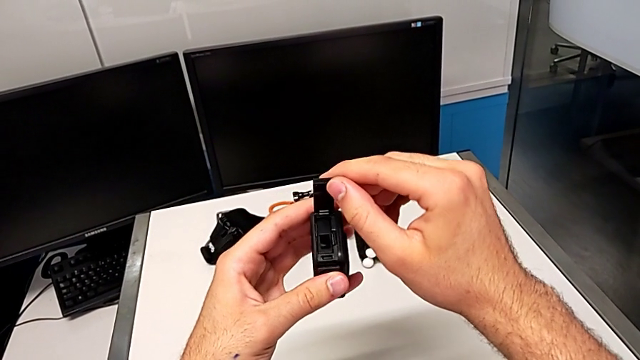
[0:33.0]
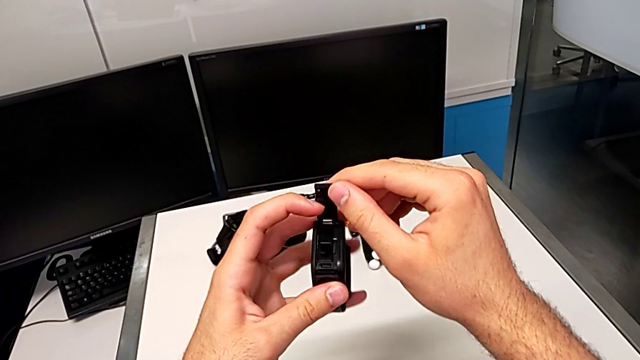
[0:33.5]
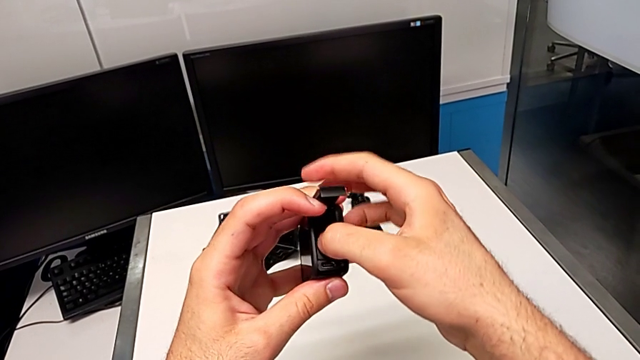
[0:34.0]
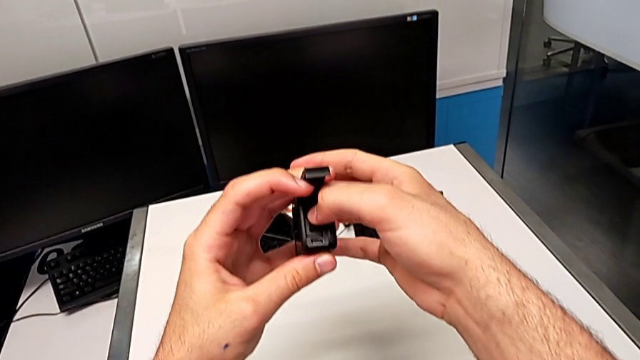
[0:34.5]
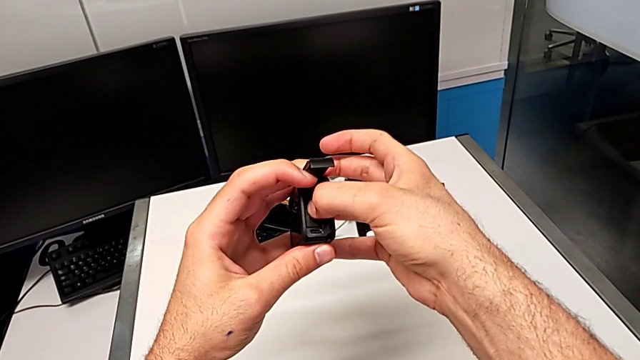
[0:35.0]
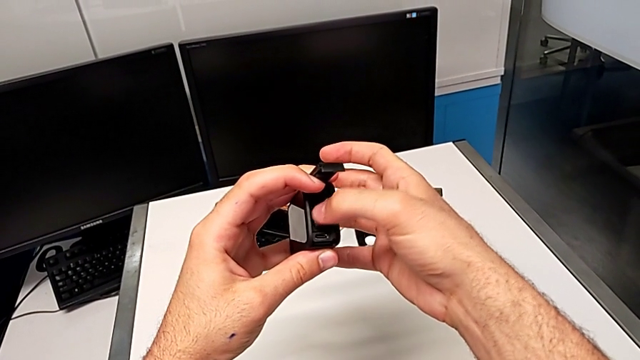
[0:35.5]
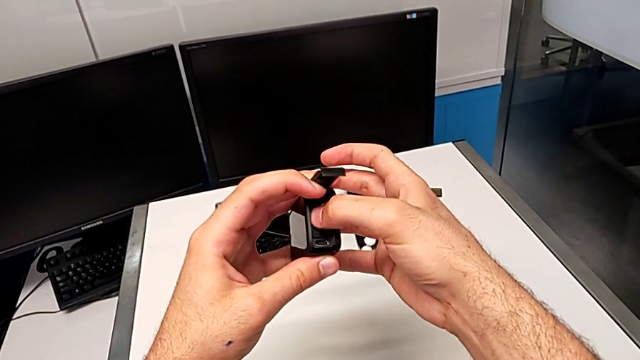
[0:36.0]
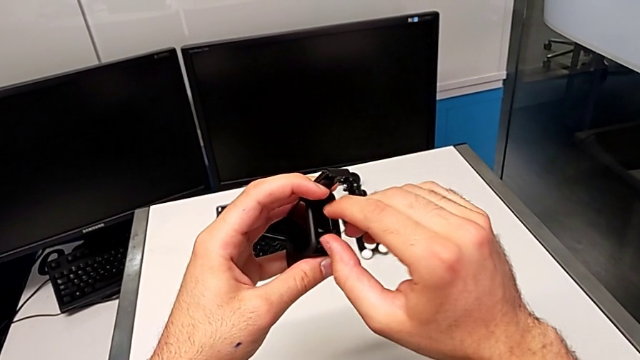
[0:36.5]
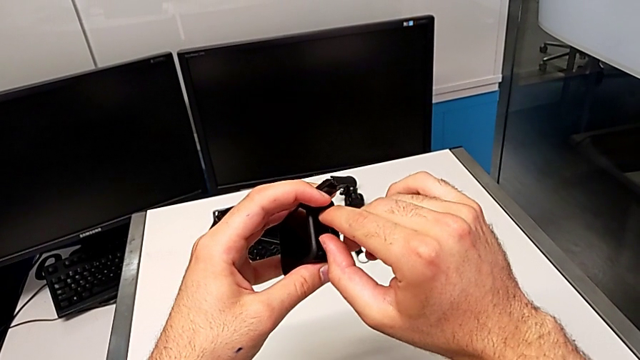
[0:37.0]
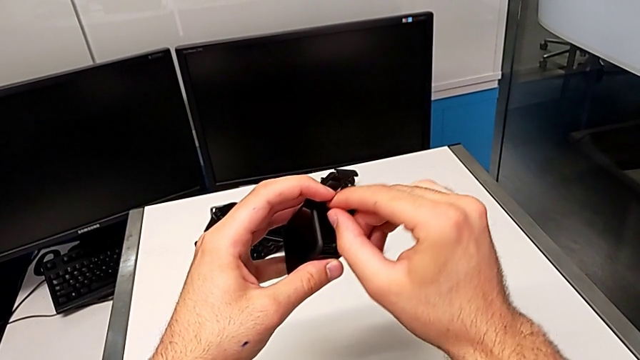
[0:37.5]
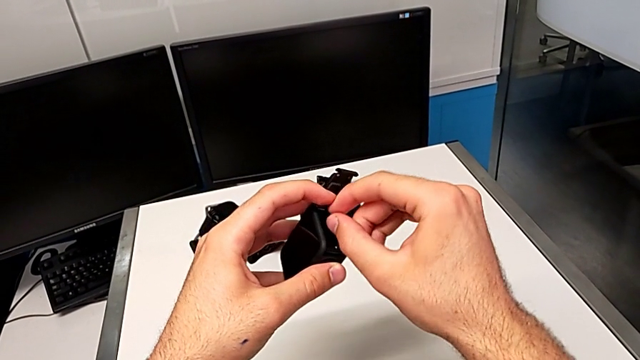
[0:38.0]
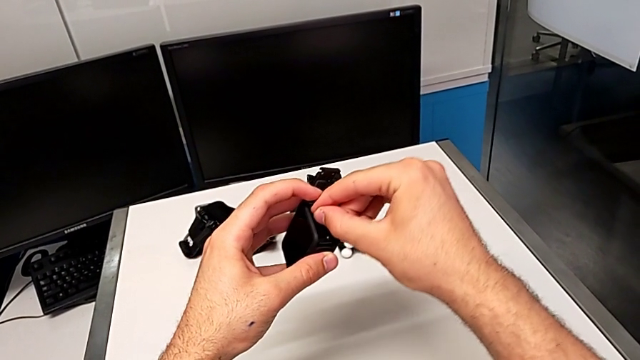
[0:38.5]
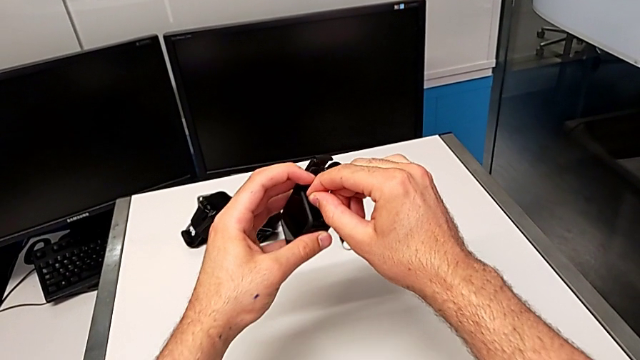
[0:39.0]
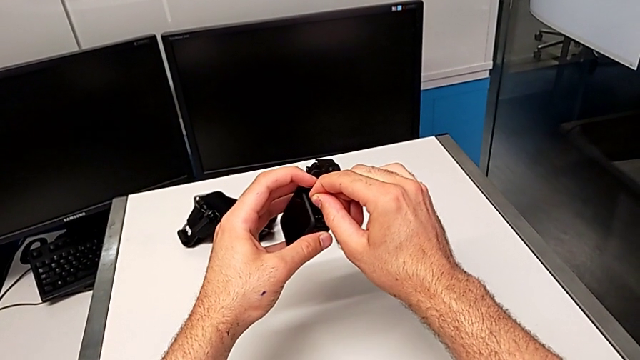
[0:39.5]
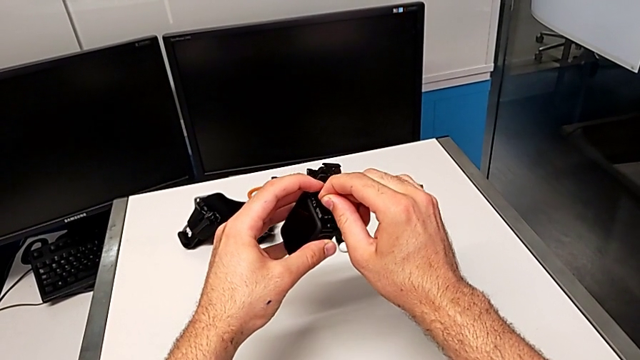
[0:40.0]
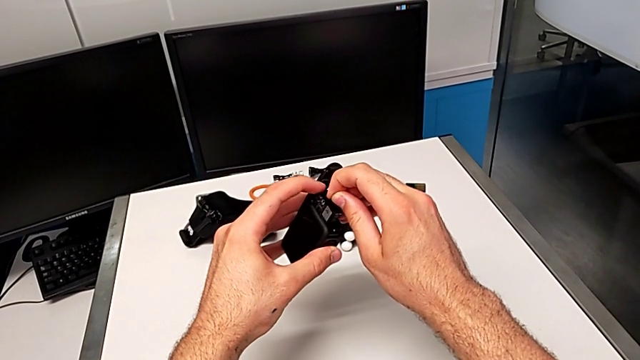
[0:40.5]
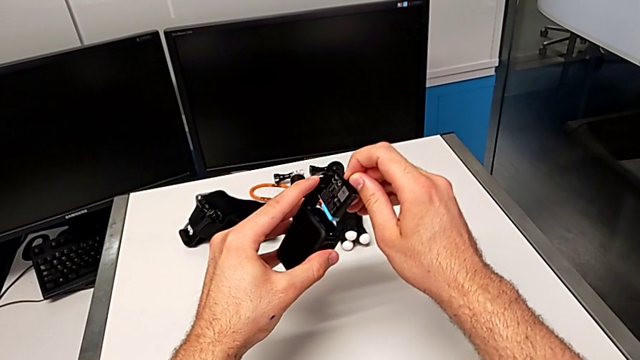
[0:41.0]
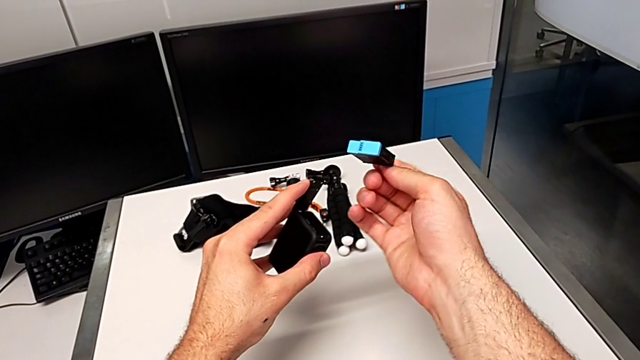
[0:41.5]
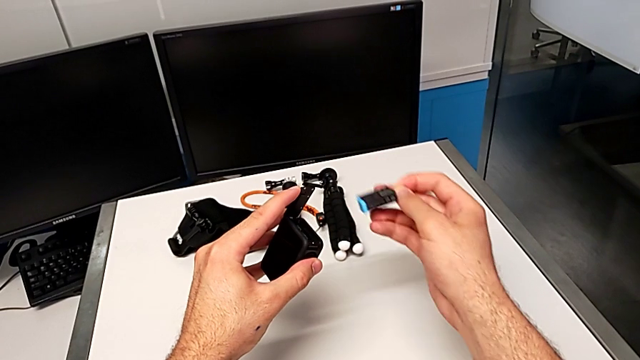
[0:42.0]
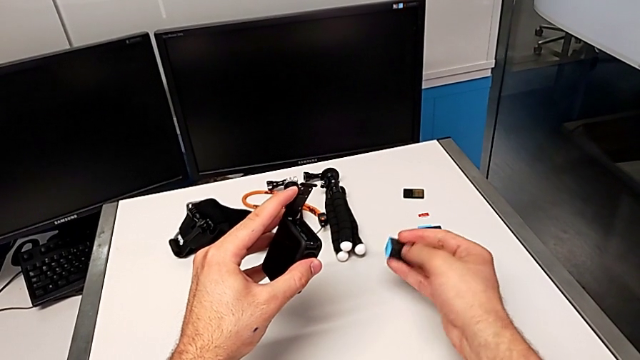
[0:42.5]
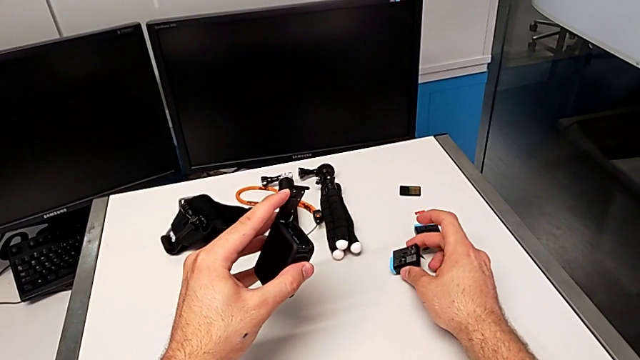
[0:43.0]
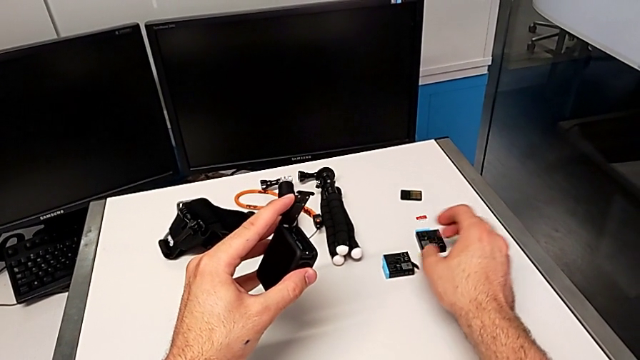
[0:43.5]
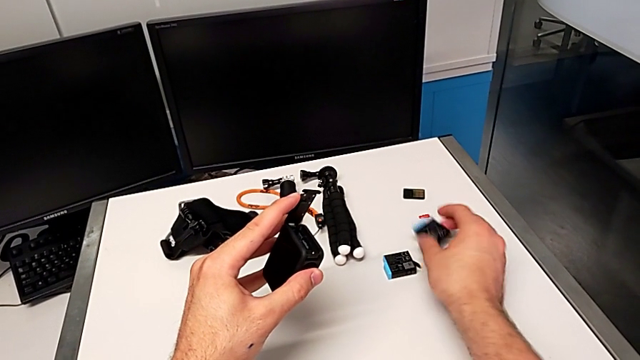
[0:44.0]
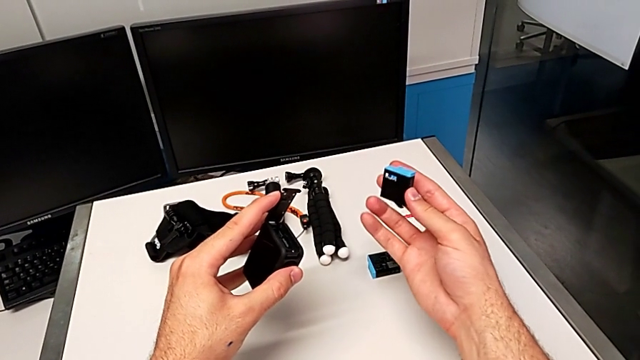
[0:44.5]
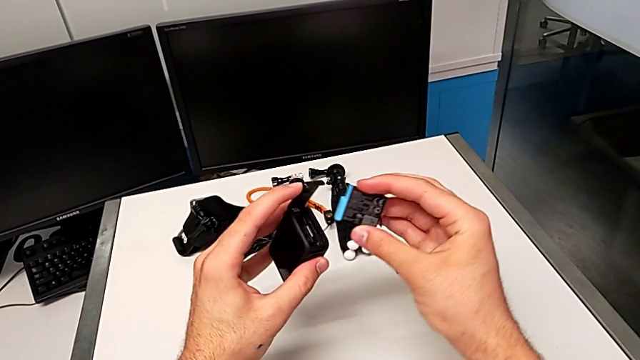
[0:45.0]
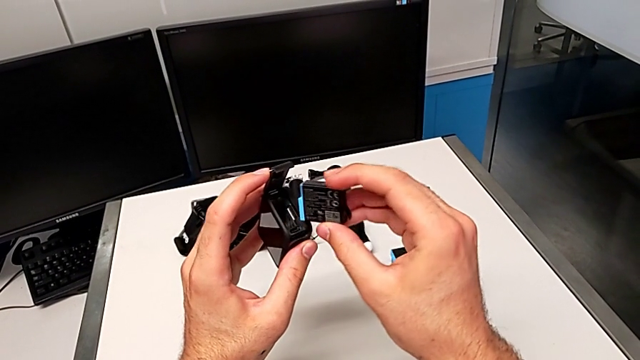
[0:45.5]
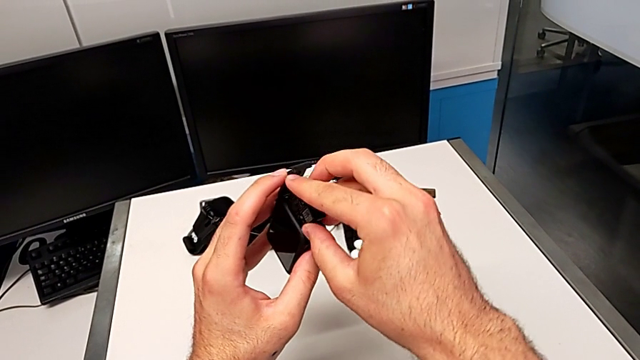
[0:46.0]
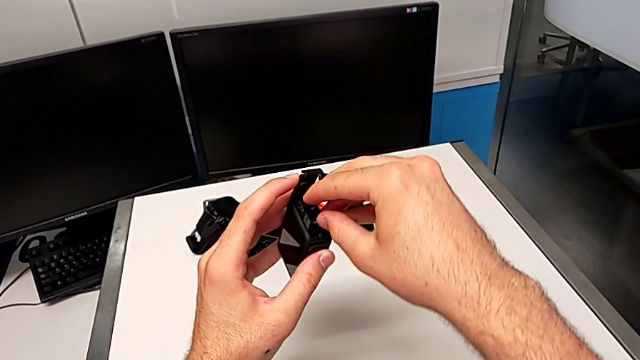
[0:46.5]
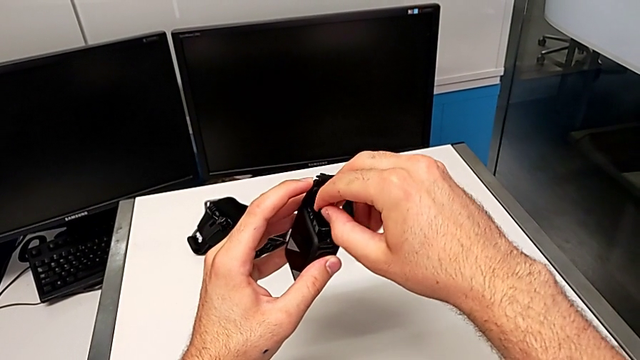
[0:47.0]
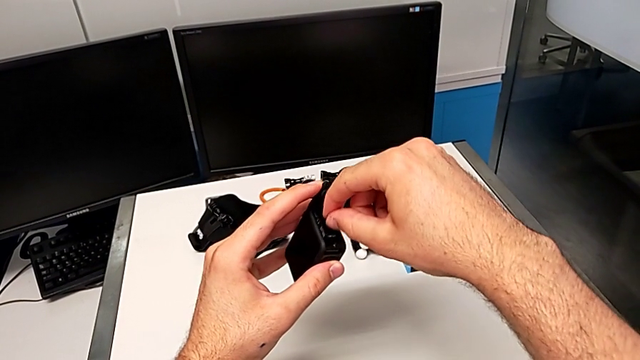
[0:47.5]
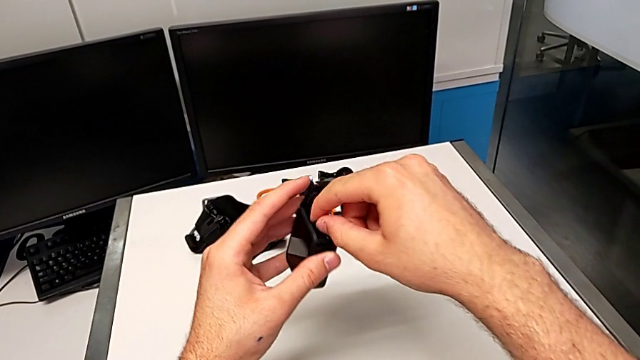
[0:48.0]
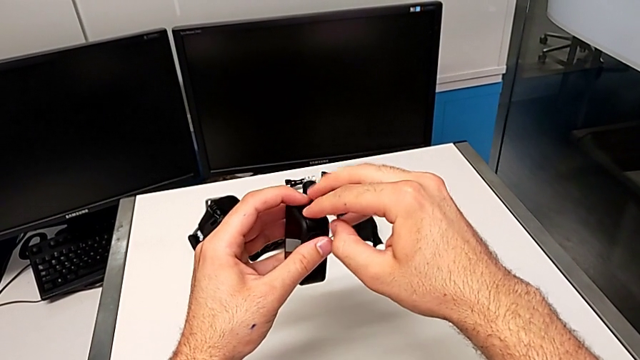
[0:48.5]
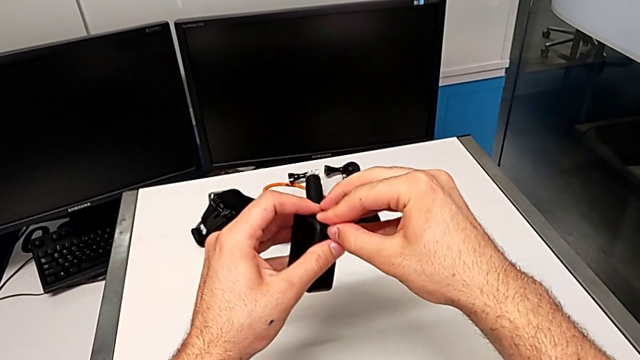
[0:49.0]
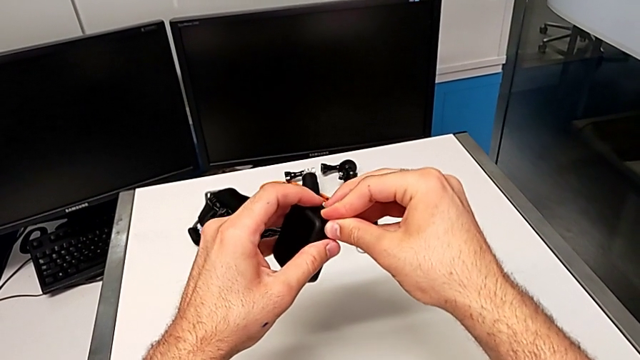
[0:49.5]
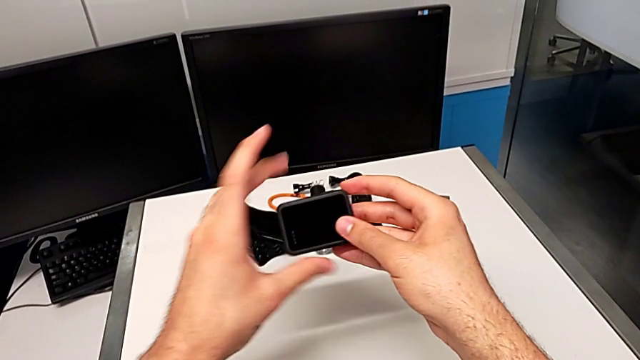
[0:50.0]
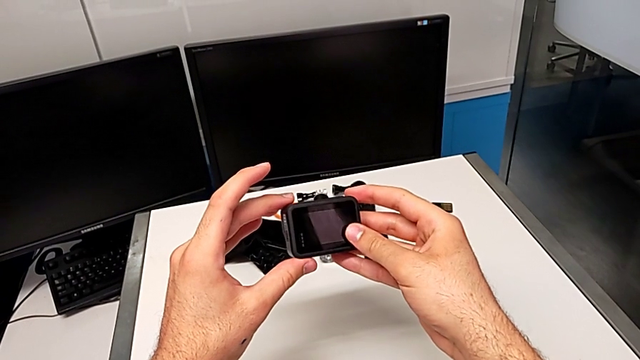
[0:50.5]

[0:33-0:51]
The camera wearer is changing the battery. They push the old battery, pull it, withdraw it, drop it, grab the new battery, lift it, insert it, push it and close the battery door.

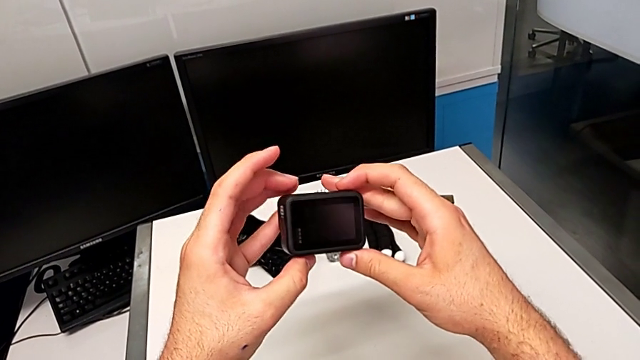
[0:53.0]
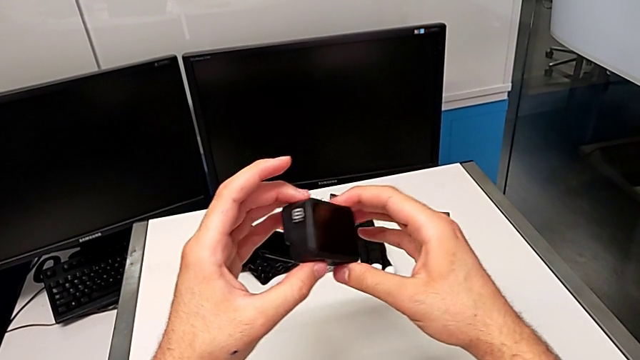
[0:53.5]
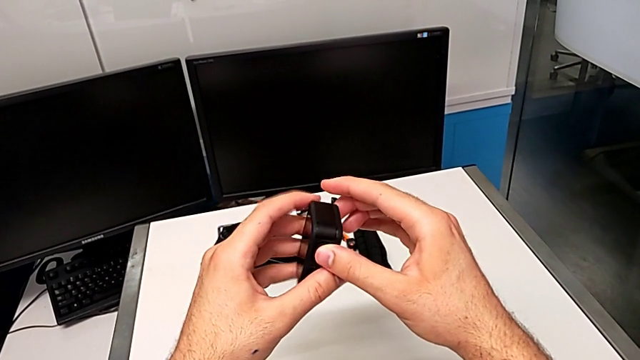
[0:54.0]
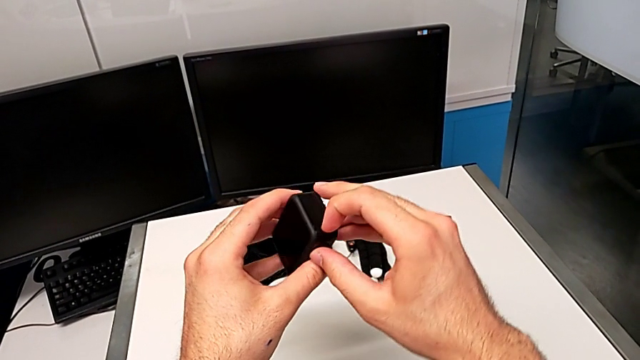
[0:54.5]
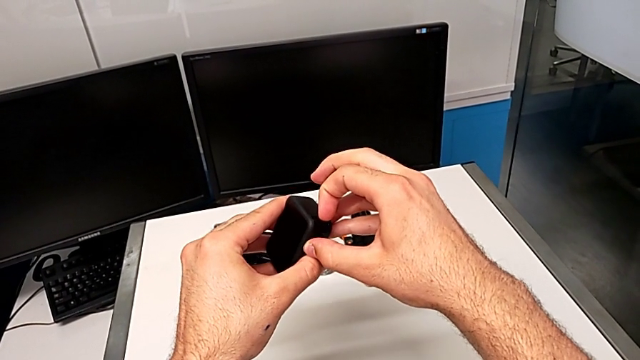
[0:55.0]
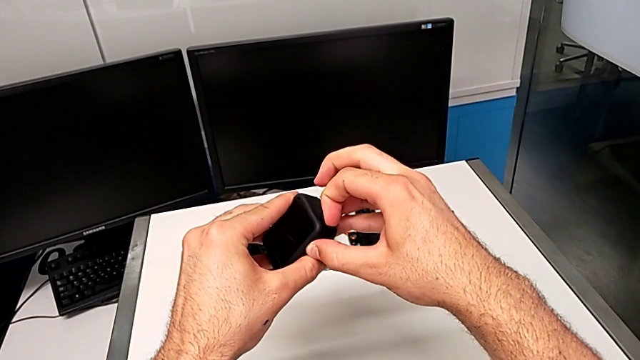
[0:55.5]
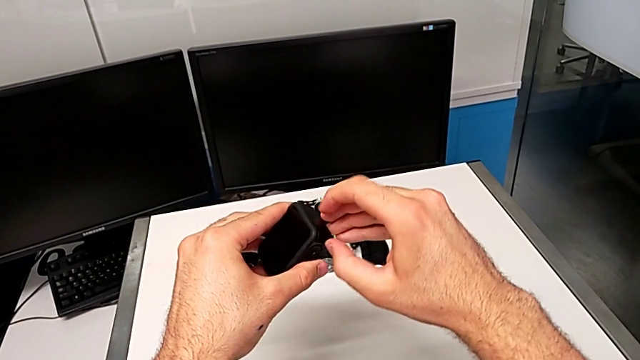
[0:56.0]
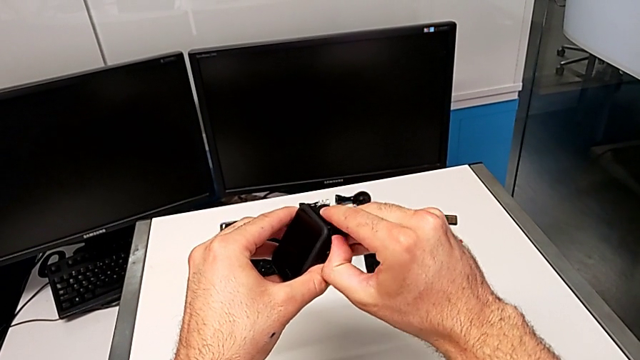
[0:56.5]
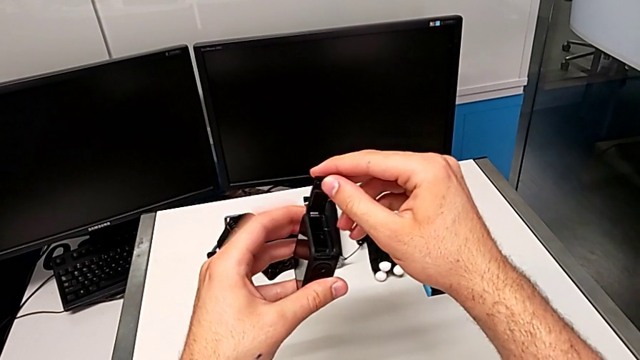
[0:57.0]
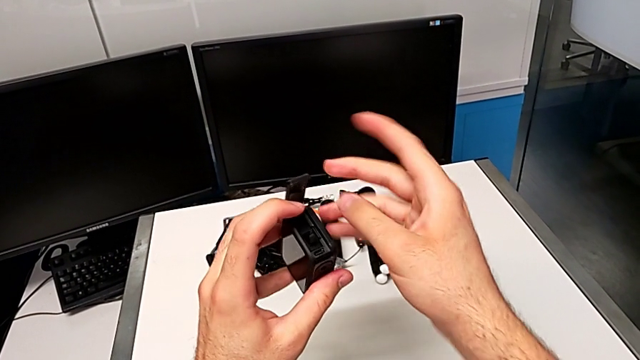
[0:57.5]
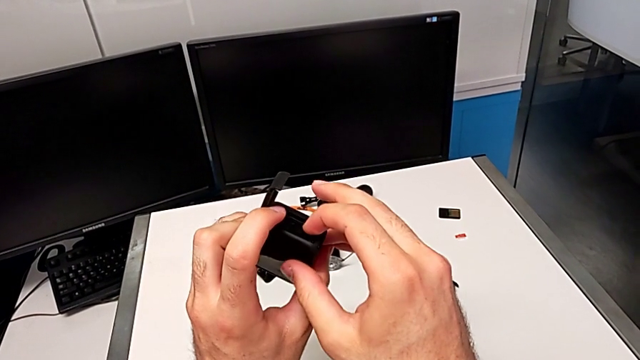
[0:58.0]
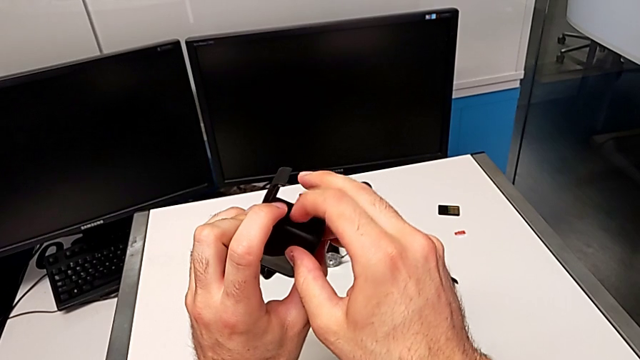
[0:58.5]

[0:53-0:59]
The camera wearer is changing the SD card. They rotate the GoPro, pull the battery door, open it and touch the old SD card.
